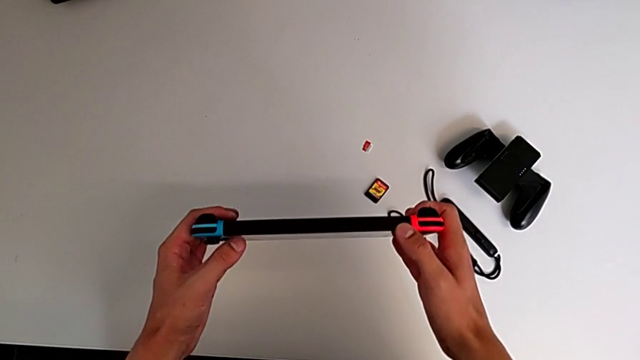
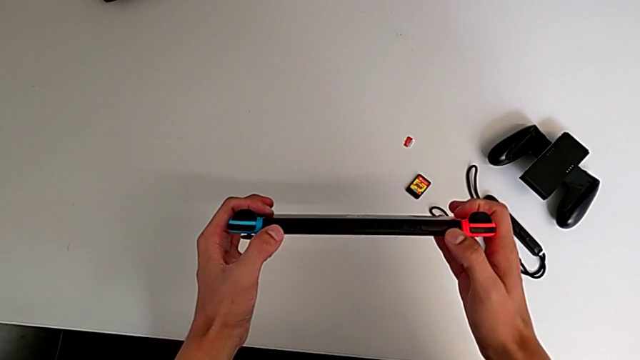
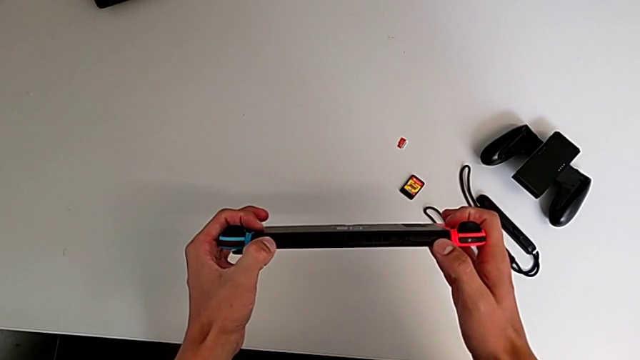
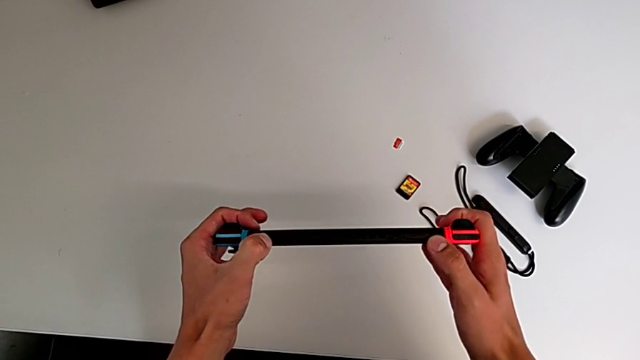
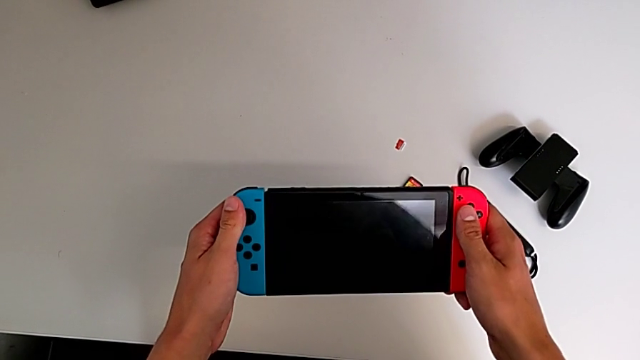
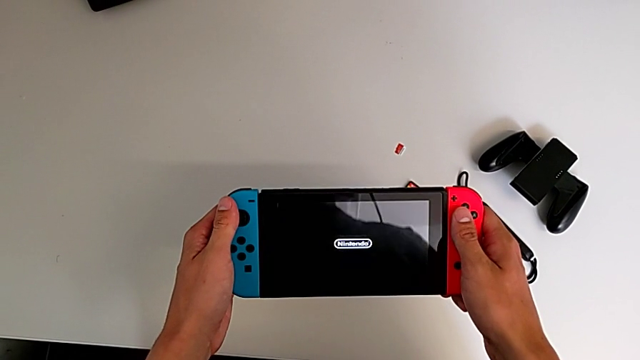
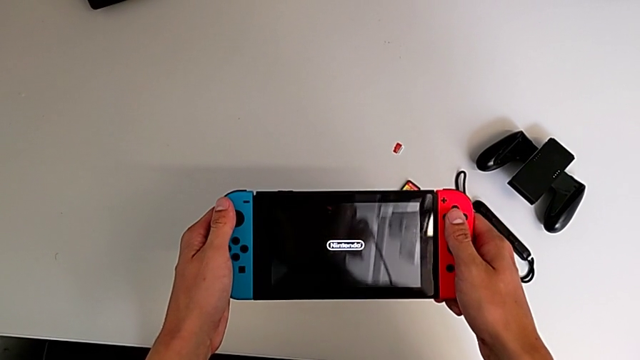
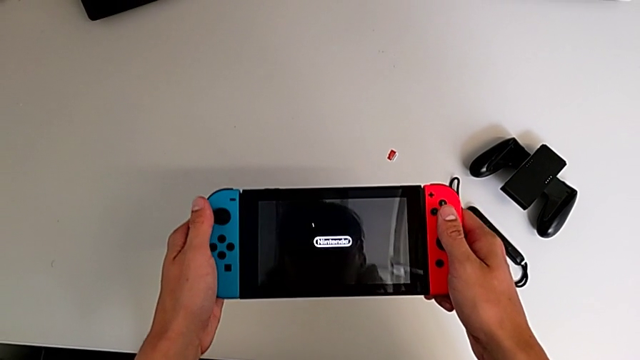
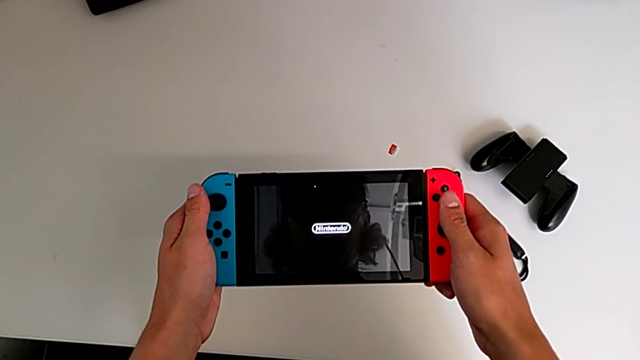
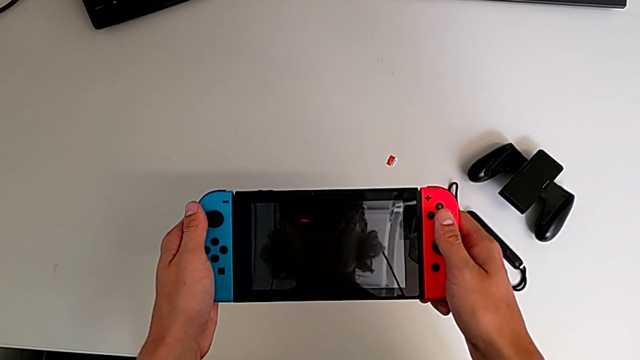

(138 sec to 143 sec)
The camera wearer turns on the Nintendo Switch. They press the button.

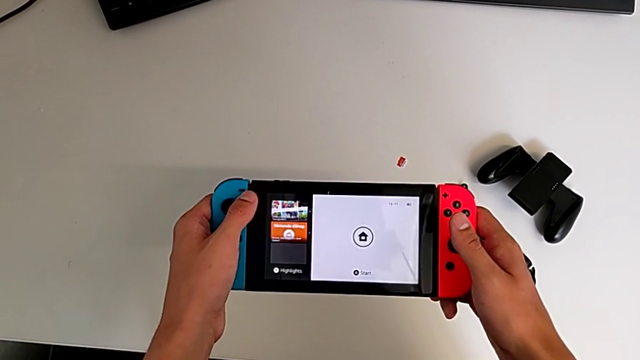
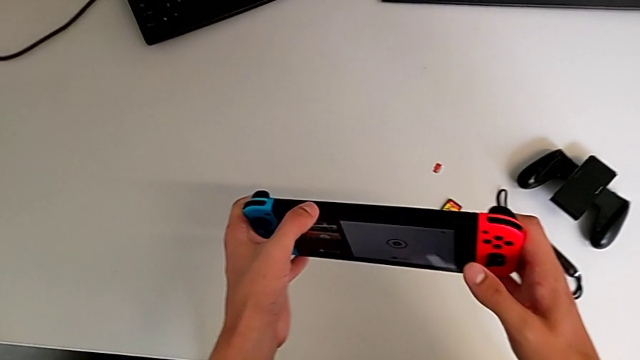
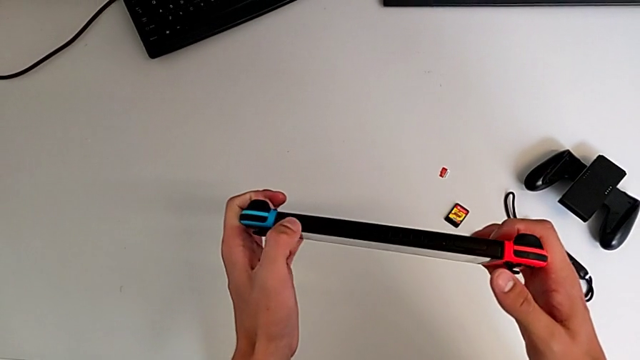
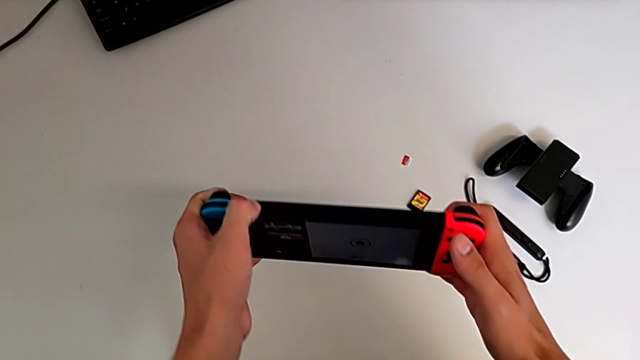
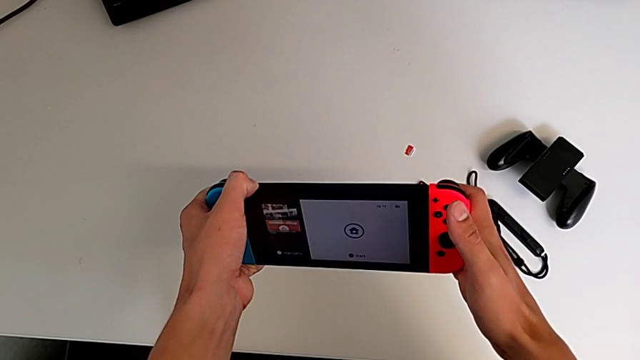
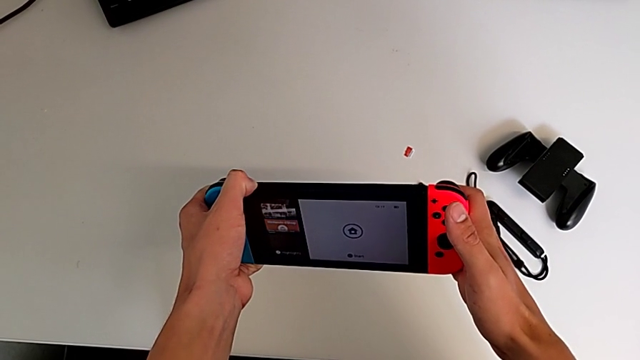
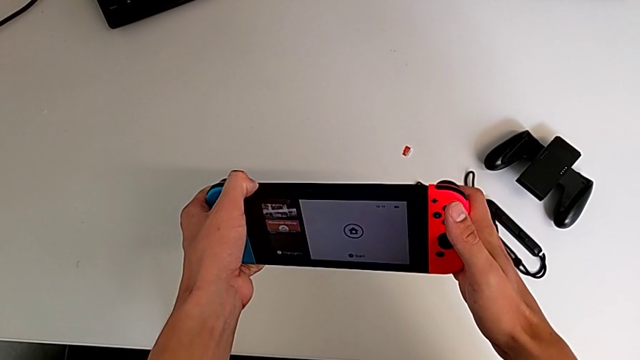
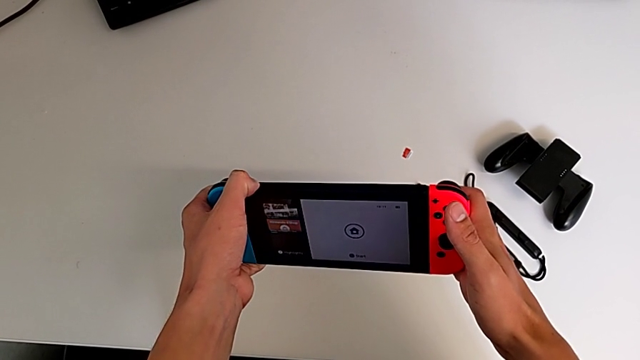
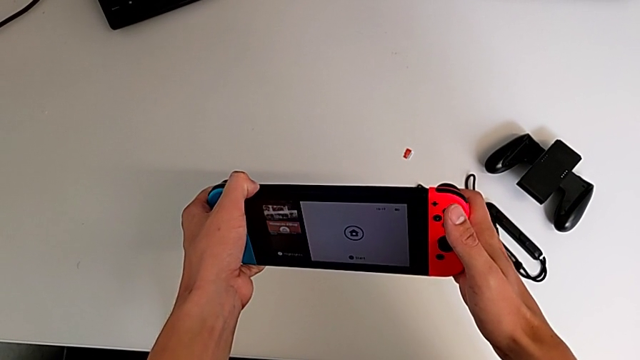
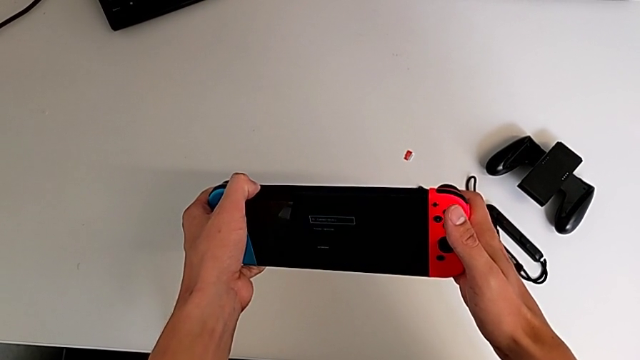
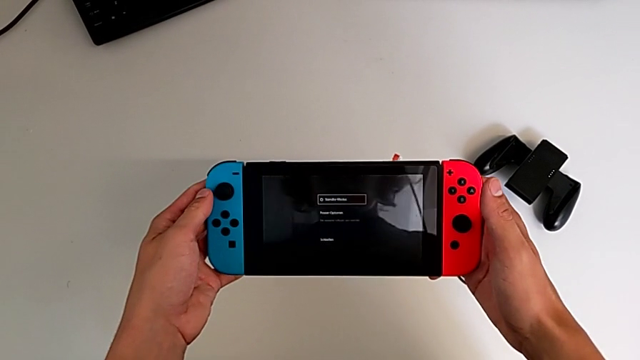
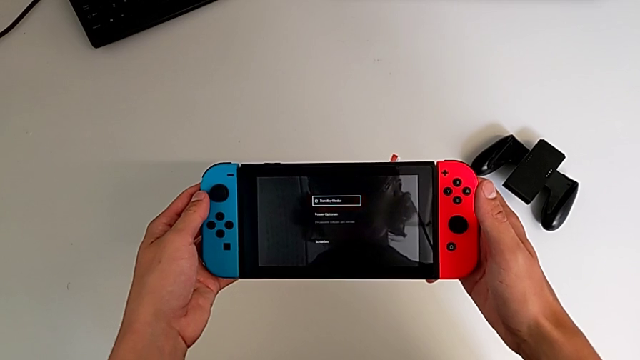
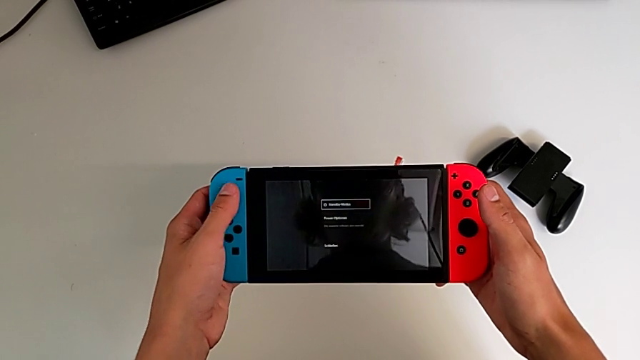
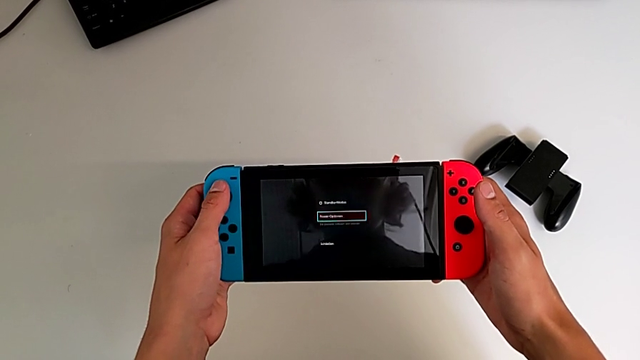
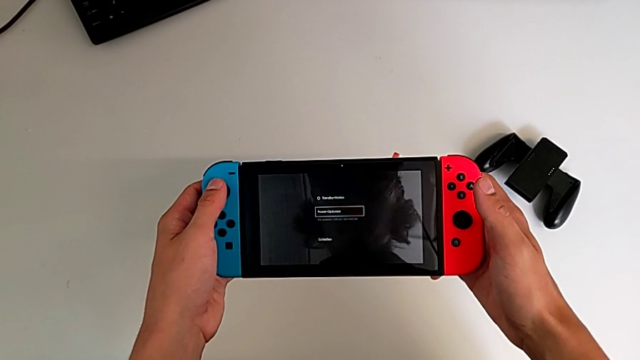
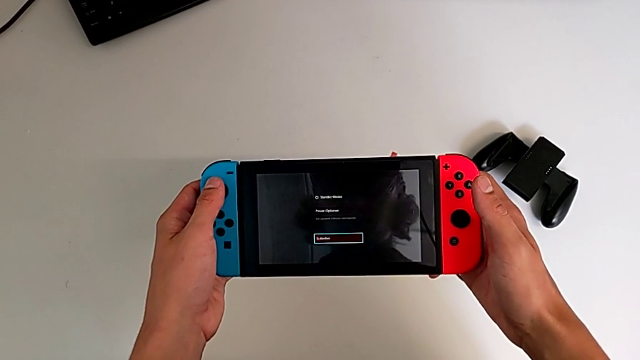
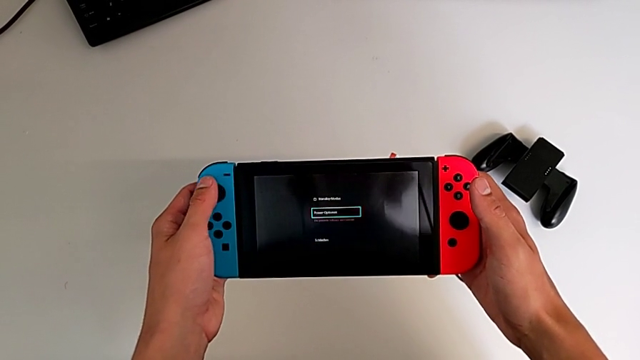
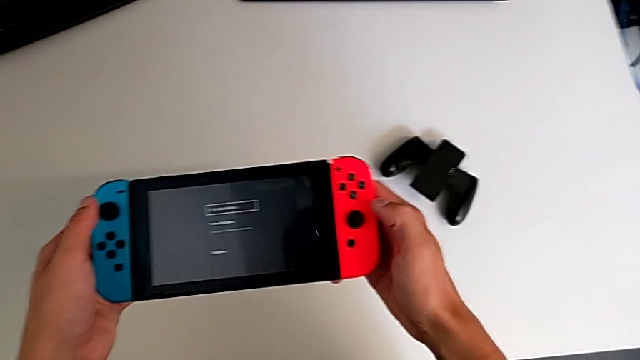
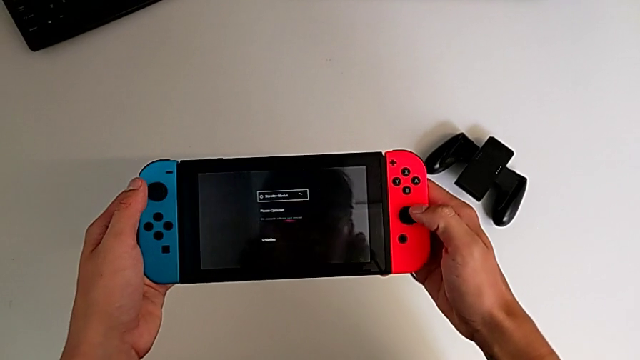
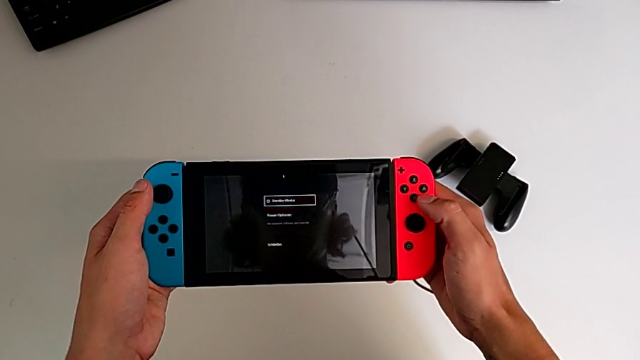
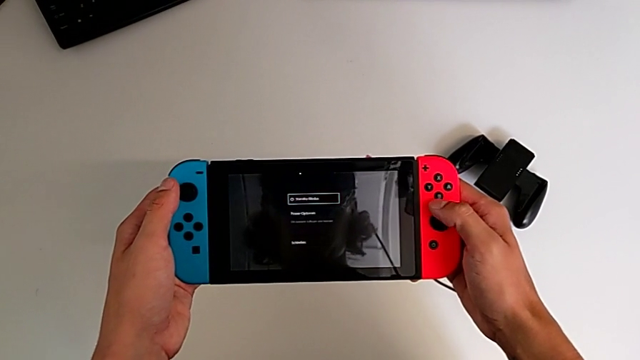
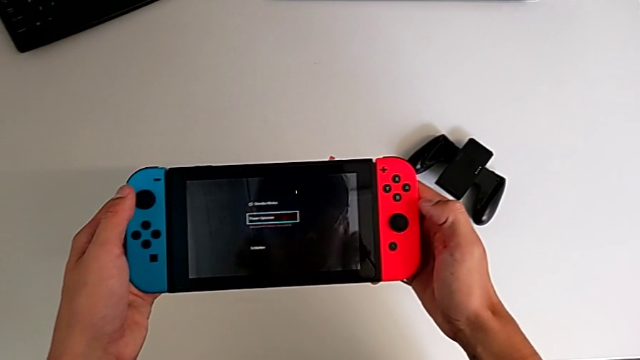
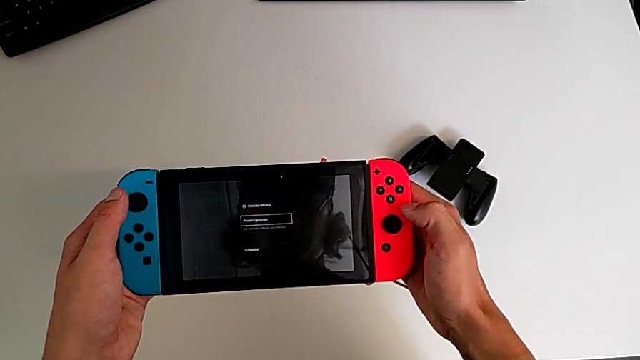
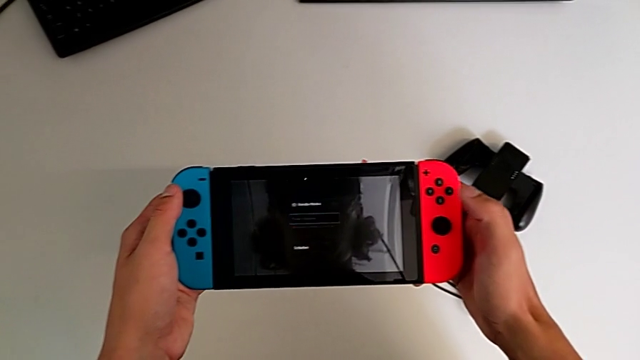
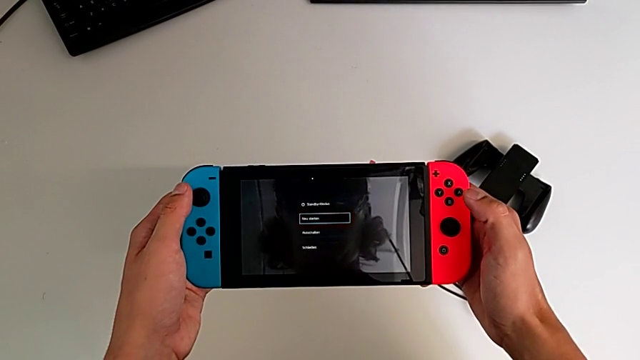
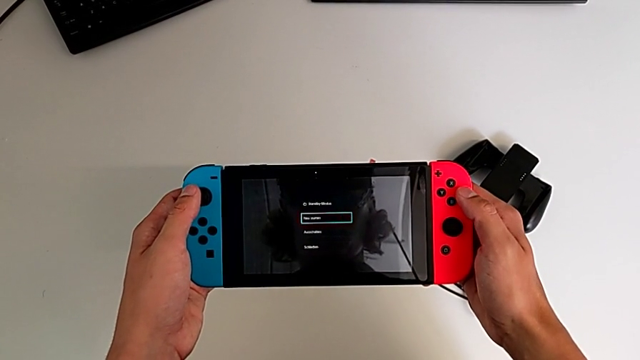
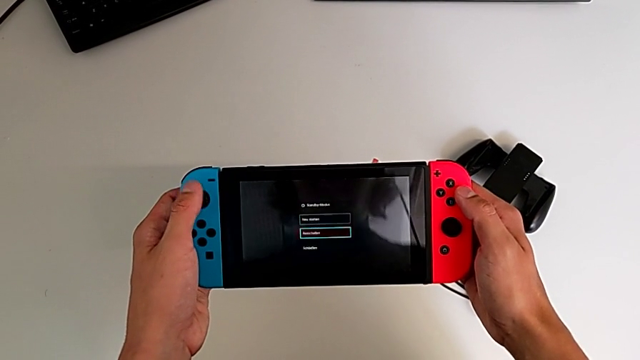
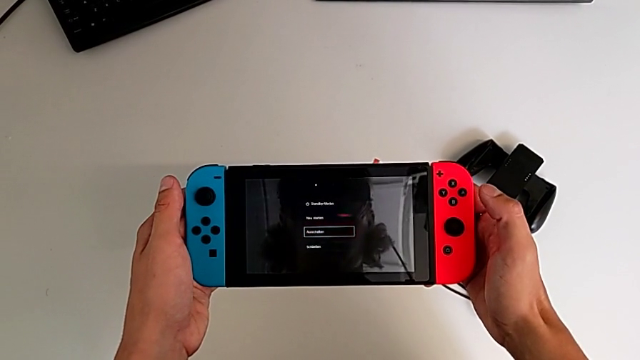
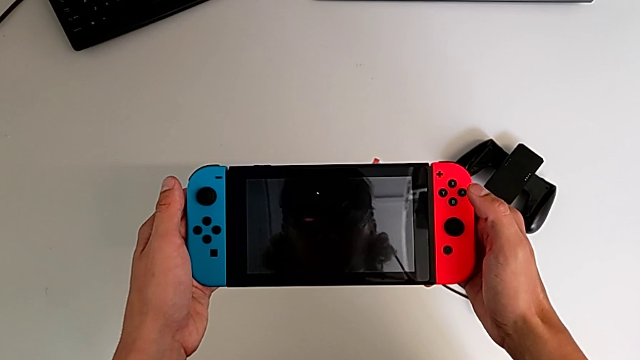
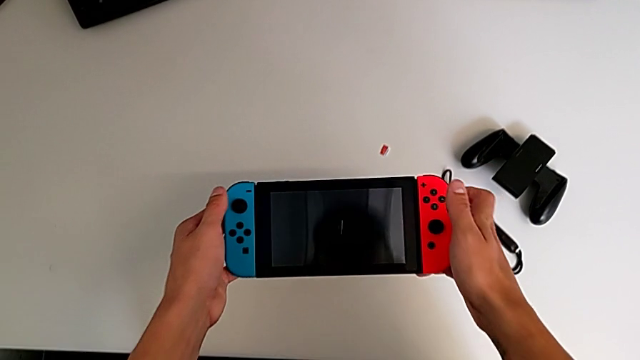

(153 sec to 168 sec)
The camera wearer tries to turn off the Nintendo Switch. They press the button twice.
